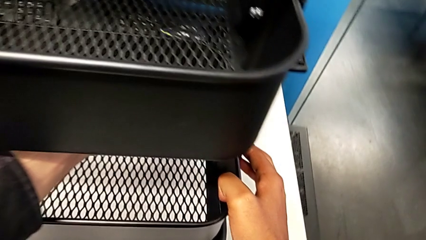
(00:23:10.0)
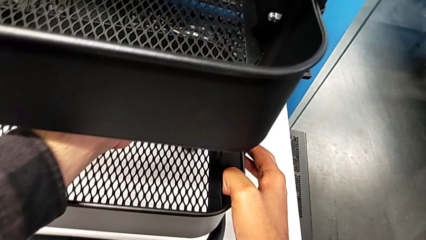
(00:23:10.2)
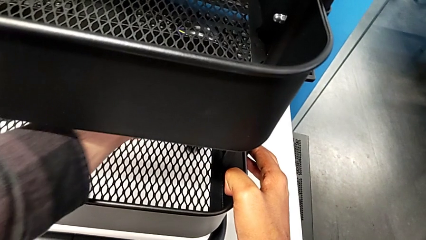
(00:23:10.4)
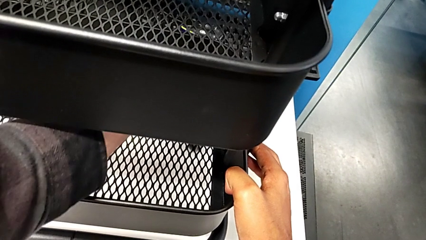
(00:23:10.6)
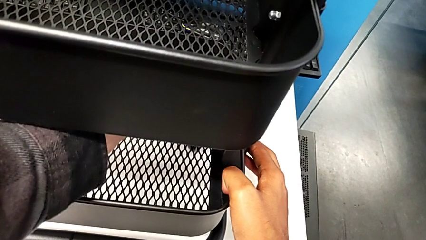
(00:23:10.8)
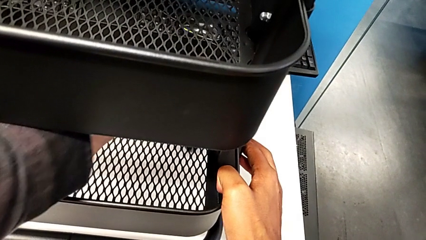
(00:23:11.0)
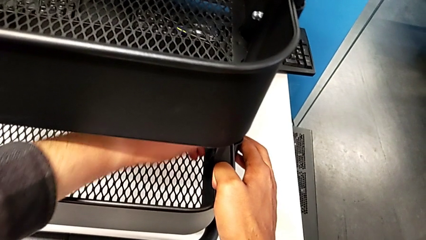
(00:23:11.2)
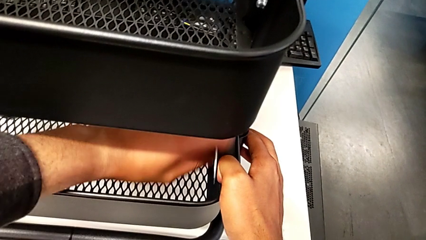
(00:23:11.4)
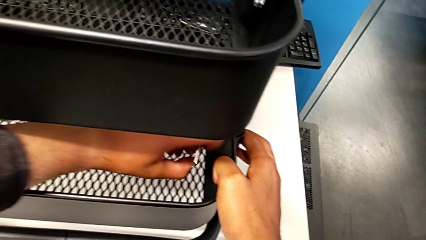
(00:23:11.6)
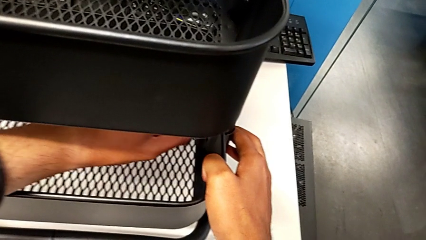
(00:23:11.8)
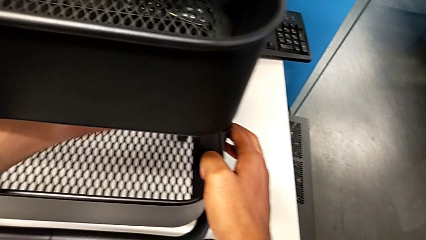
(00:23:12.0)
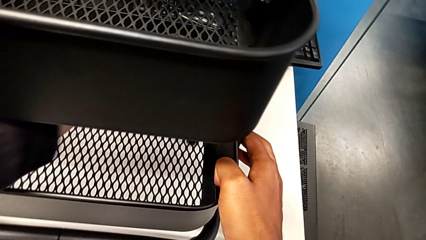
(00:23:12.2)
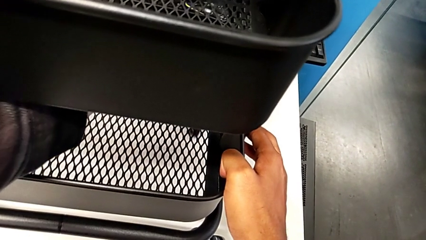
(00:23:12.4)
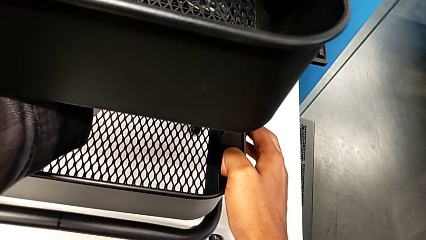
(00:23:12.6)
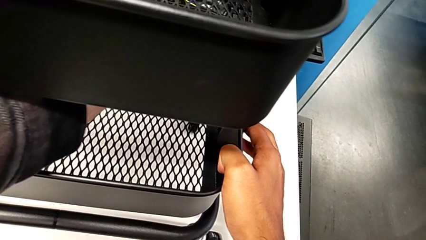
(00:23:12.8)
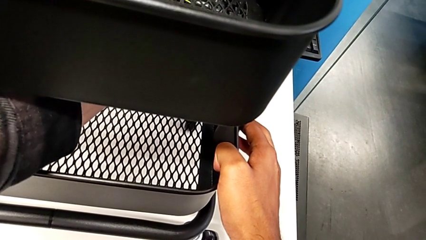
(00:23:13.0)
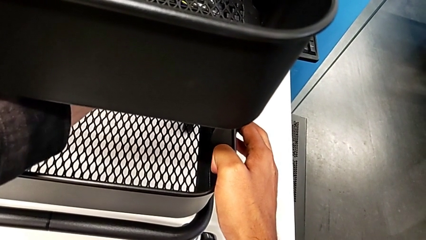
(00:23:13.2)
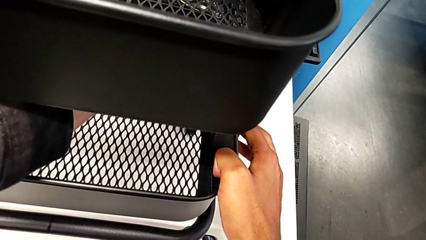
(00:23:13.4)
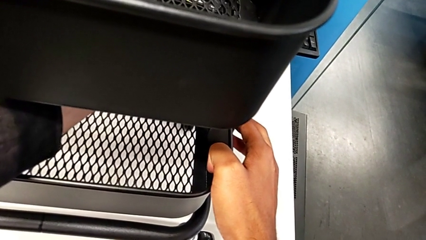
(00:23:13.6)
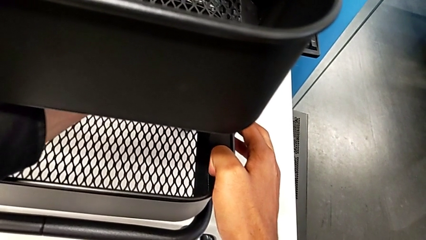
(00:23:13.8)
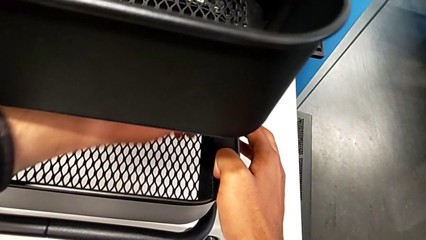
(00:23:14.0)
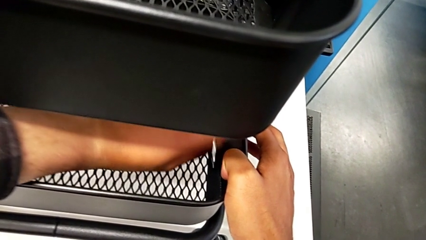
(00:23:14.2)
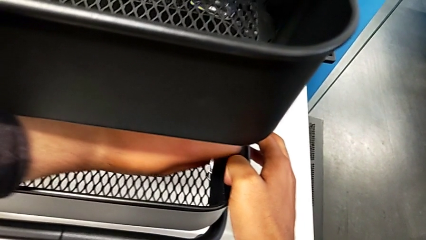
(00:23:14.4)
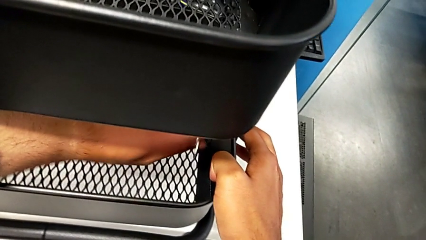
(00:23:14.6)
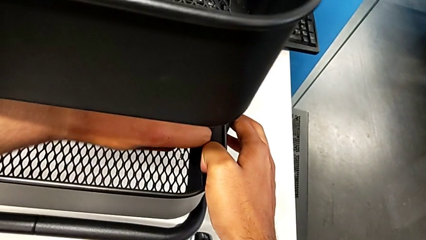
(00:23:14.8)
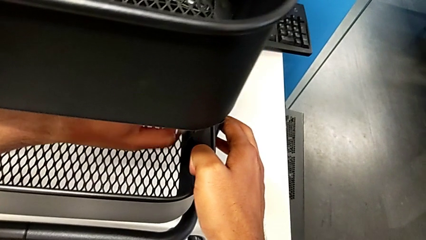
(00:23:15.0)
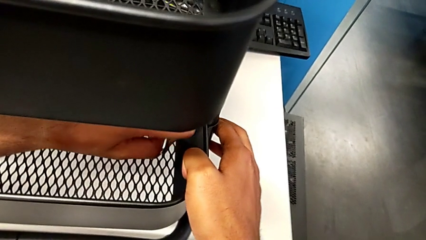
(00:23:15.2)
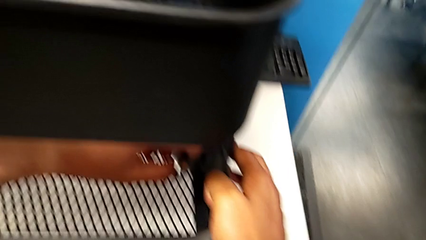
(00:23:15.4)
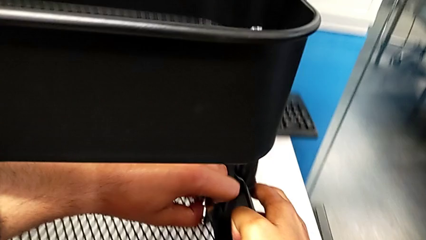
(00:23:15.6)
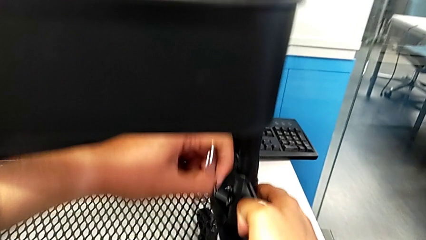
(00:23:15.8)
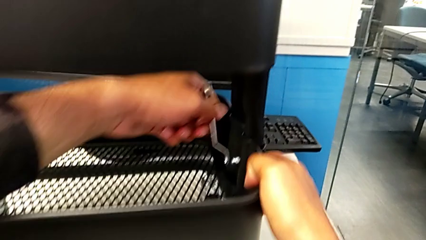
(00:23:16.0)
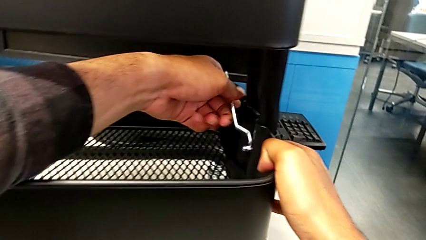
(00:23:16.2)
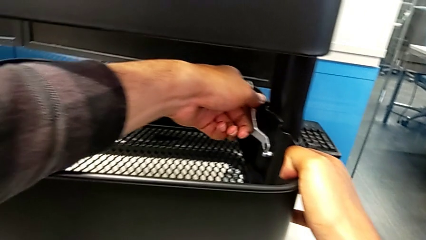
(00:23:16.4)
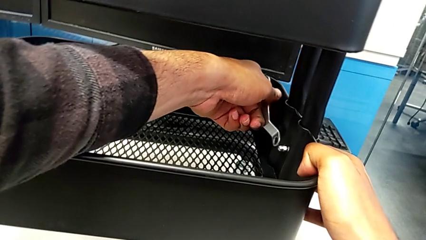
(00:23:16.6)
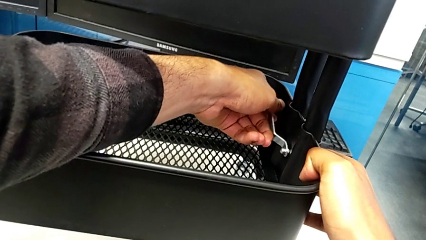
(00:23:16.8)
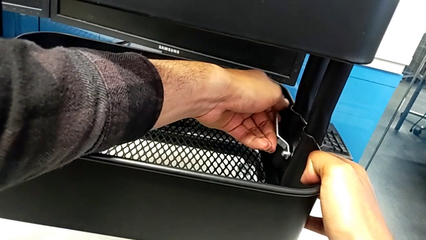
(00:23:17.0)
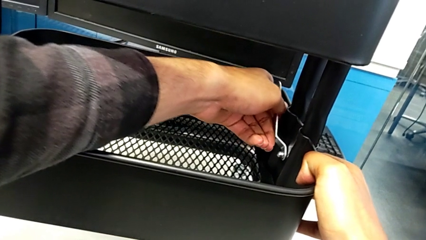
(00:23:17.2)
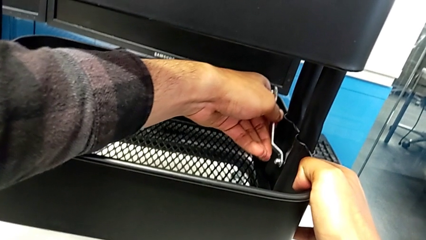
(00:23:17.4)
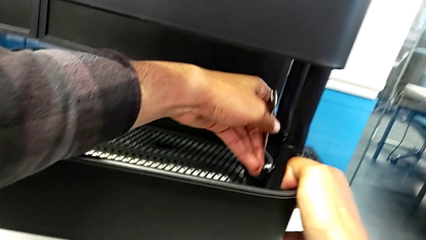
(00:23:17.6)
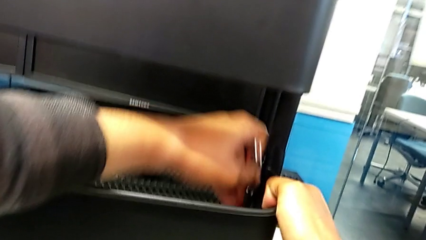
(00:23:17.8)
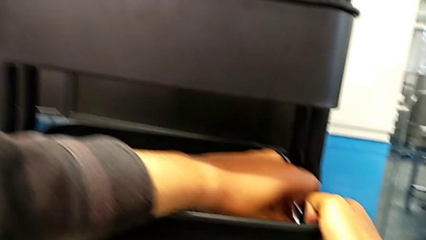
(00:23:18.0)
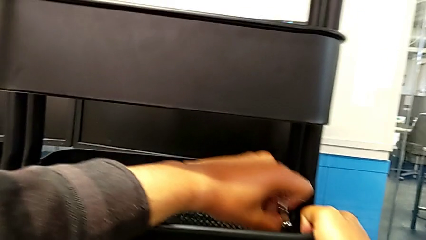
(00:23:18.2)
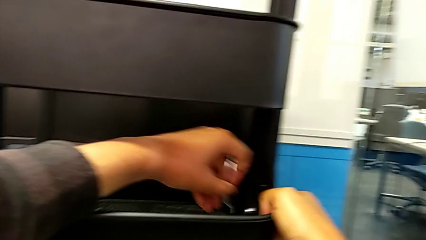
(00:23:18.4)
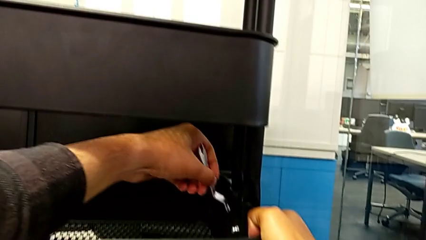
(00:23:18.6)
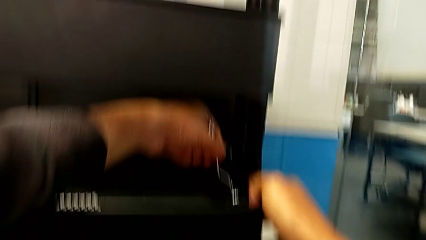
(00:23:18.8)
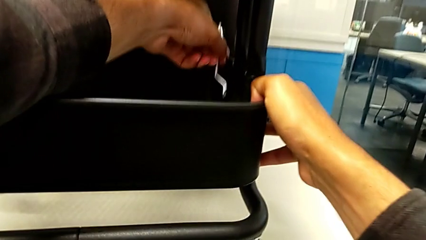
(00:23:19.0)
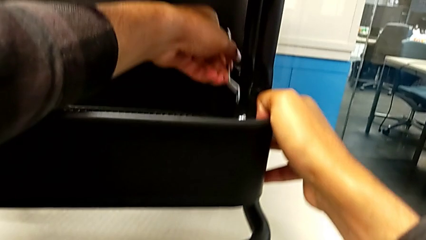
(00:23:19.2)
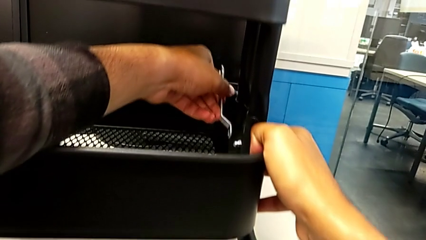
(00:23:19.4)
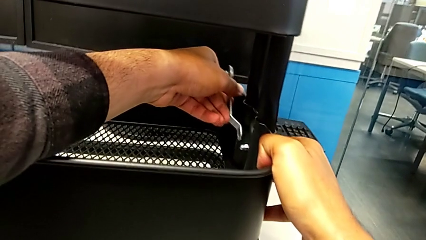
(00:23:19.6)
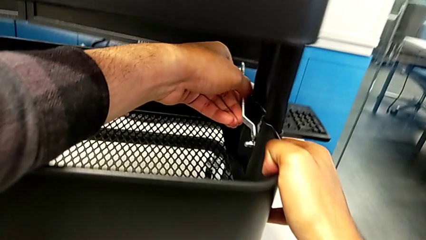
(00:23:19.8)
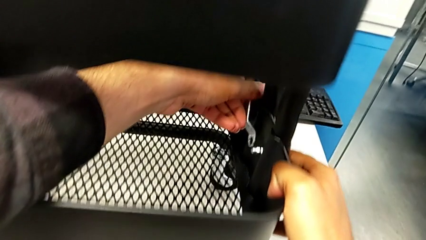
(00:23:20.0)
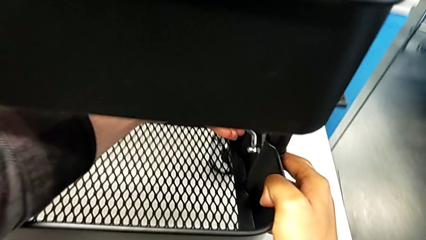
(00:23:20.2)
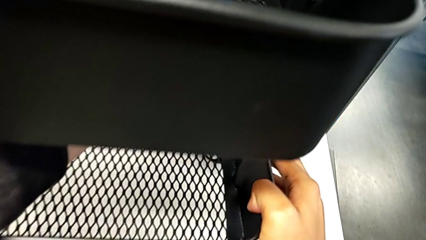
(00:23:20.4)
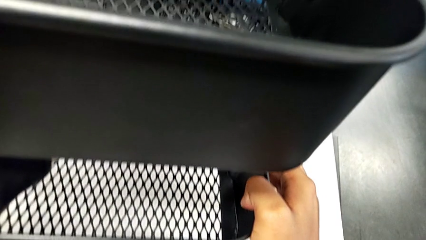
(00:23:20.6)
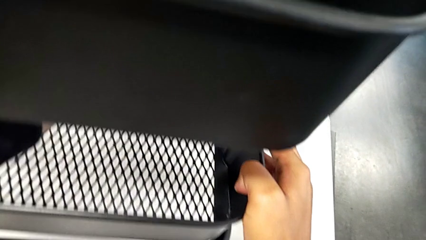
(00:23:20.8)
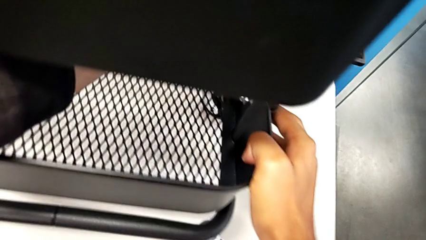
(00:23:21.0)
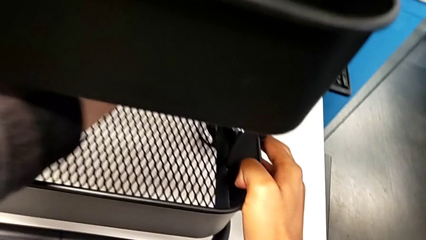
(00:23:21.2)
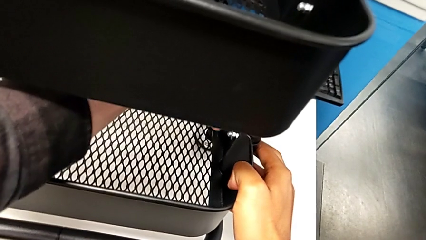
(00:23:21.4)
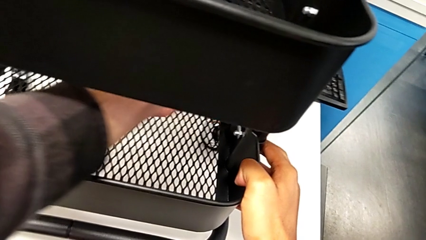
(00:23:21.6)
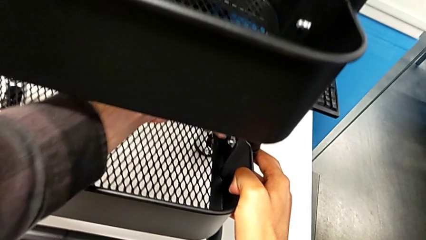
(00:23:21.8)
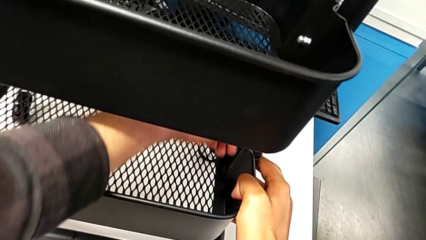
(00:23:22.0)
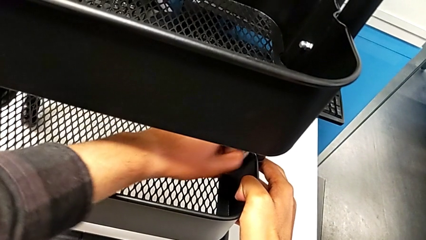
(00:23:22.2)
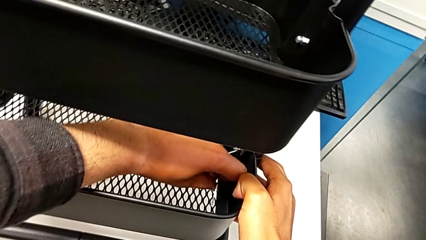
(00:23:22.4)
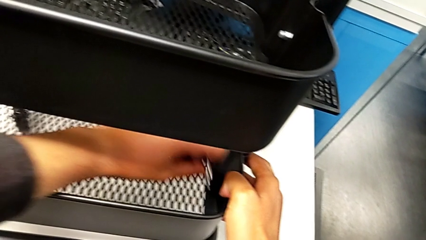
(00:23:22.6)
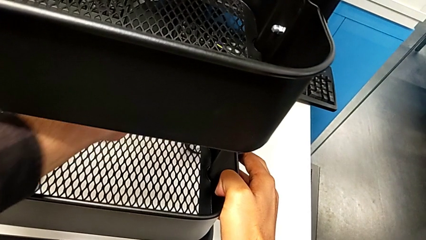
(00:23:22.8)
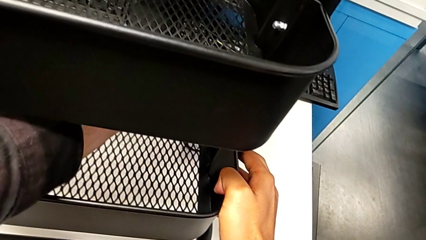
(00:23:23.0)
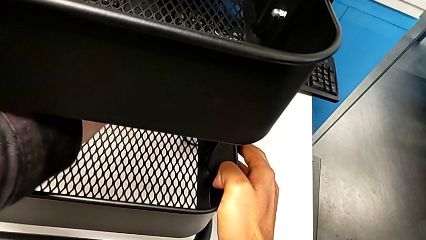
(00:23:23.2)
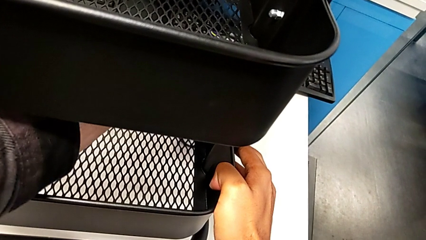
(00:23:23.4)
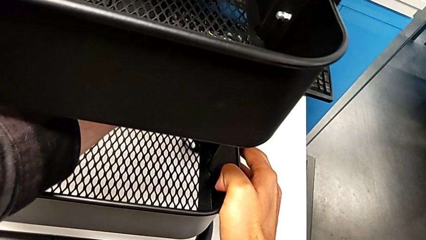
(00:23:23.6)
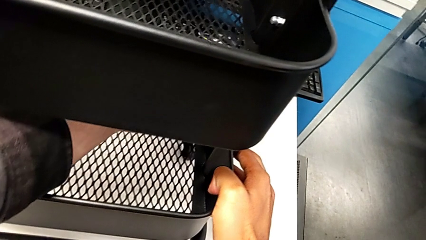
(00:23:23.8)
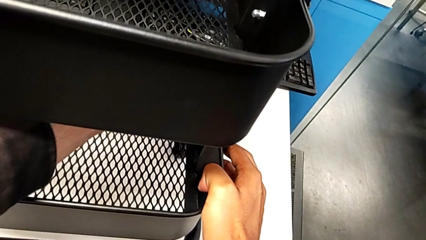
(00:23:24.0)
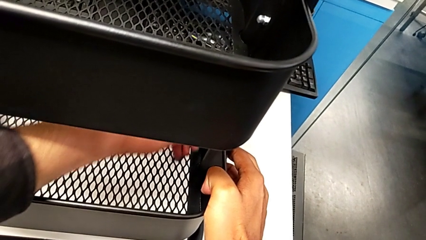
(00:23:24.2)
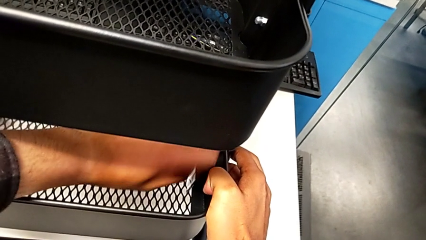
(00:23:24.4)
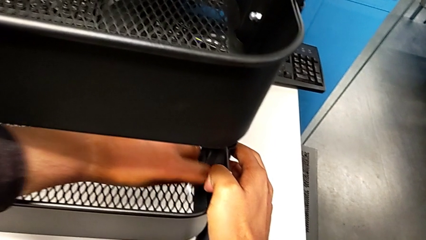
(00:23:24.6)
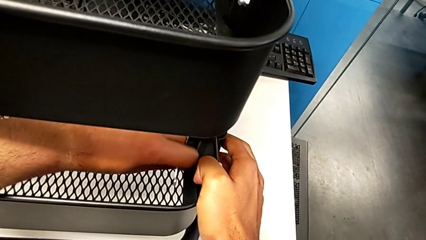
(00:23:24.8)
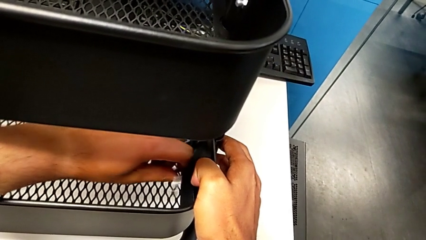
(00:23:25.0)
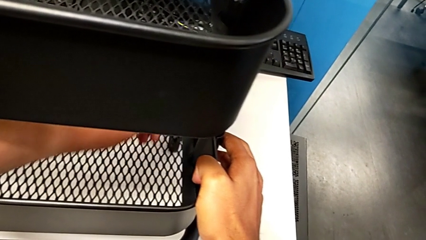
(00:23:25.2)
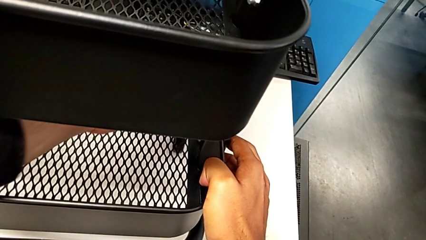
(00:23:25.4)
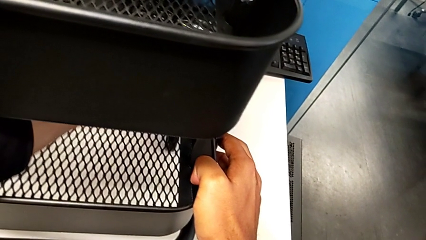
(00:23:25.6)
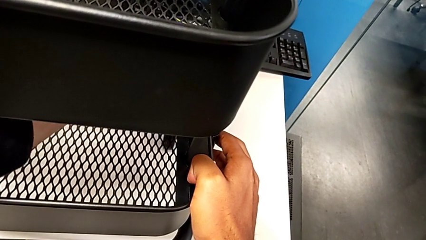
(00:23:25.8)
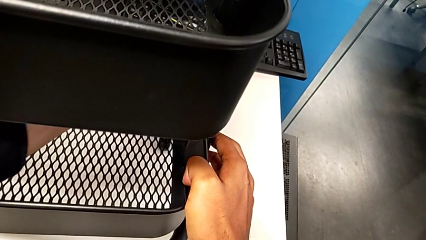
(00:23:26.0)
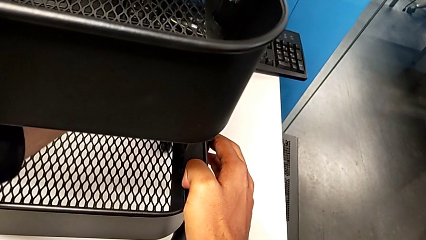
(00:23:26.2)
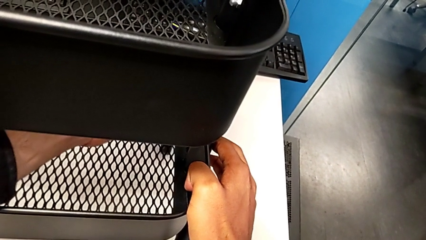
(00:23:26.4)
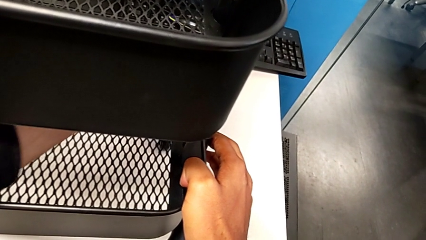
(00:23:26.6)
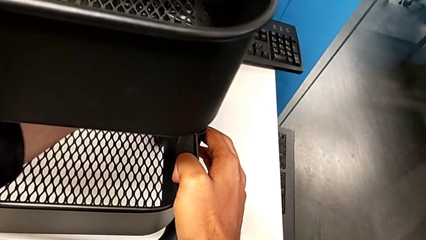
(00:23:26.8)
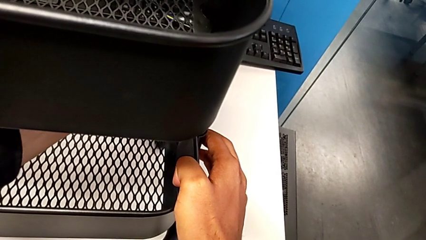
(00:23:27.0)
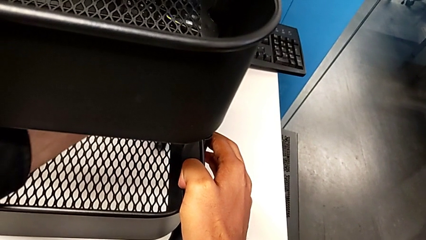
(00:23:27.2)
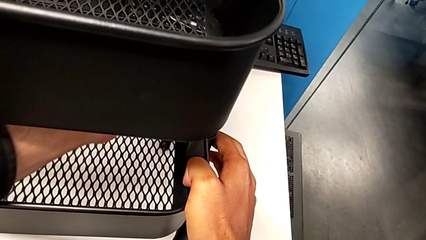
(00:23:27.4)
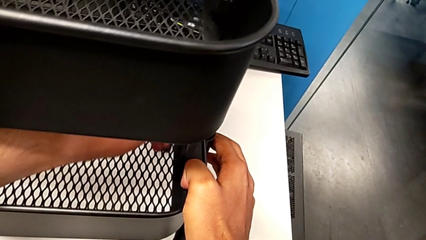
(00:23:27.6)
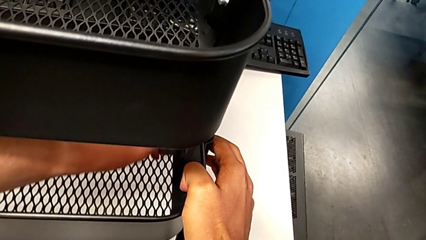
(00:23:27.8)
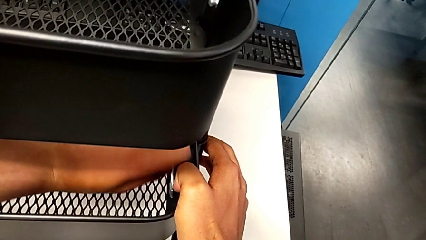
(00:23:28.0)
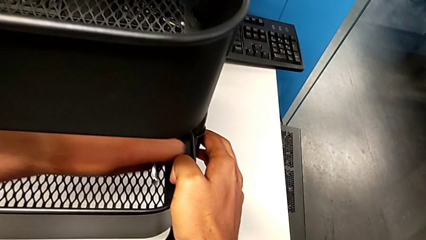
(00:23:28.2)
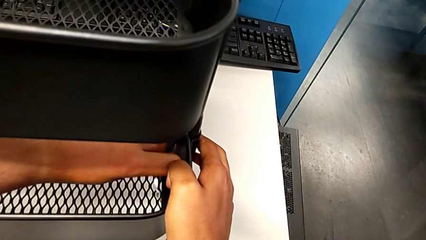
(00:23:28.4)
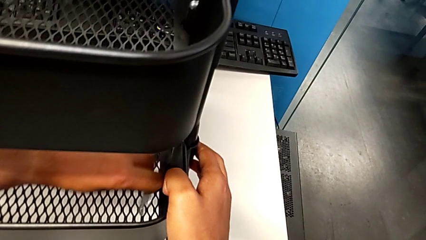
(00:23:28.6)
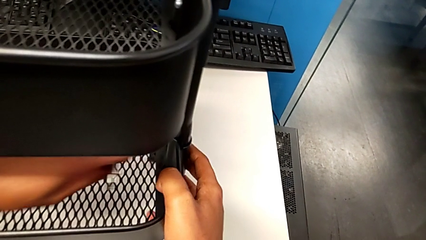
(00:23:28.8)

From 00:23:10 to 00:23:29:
The camera wearer is screwing the bottom tray. They begin to screw the bottom bracket.
